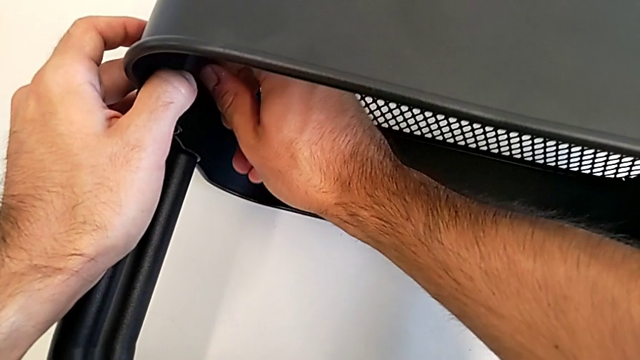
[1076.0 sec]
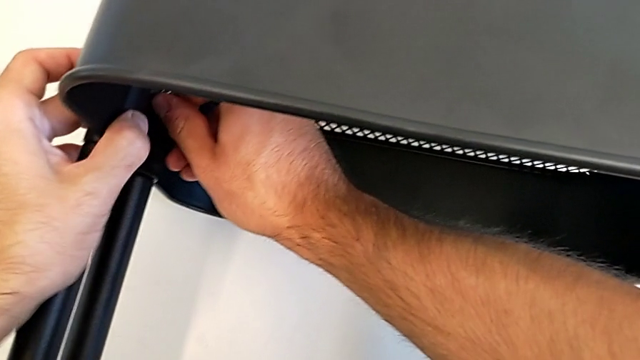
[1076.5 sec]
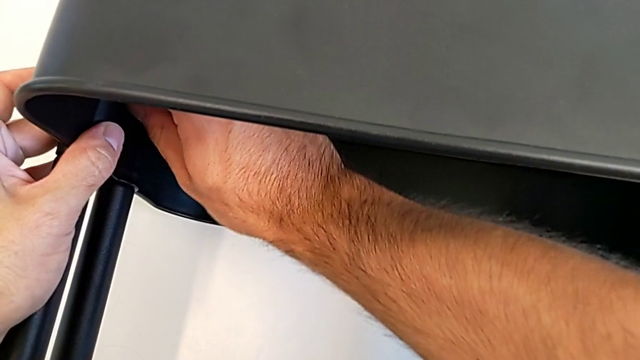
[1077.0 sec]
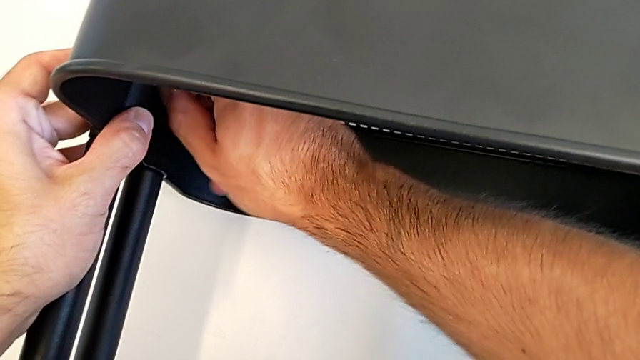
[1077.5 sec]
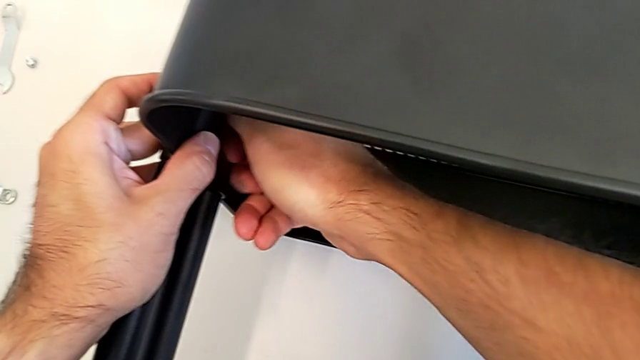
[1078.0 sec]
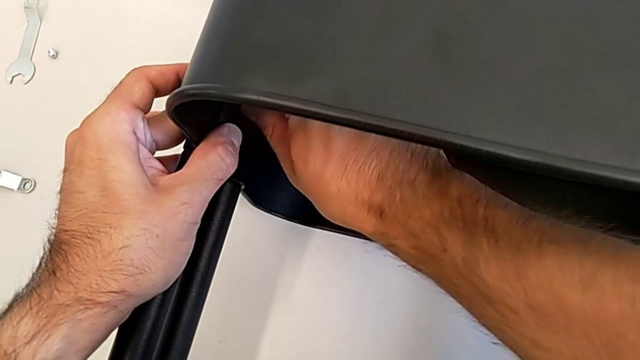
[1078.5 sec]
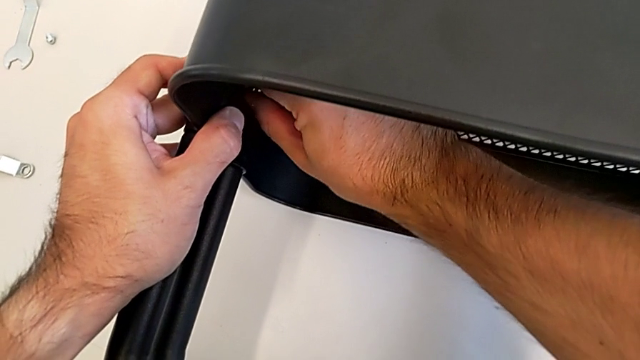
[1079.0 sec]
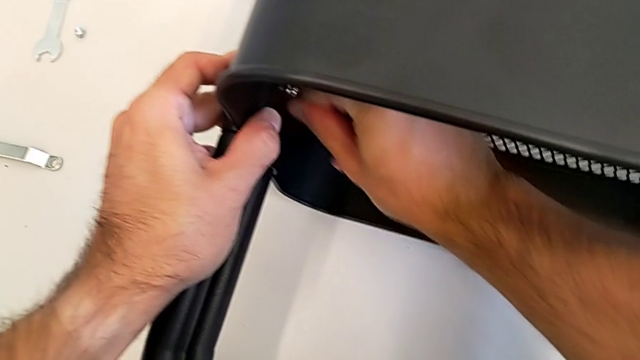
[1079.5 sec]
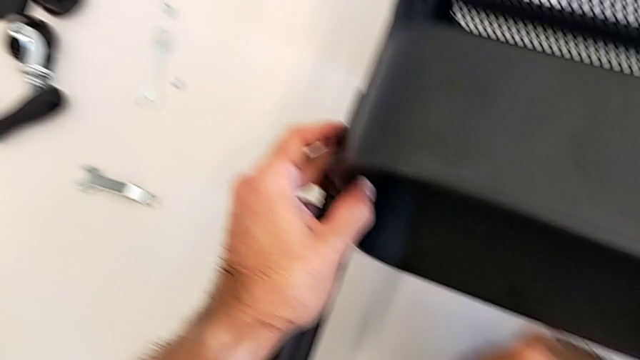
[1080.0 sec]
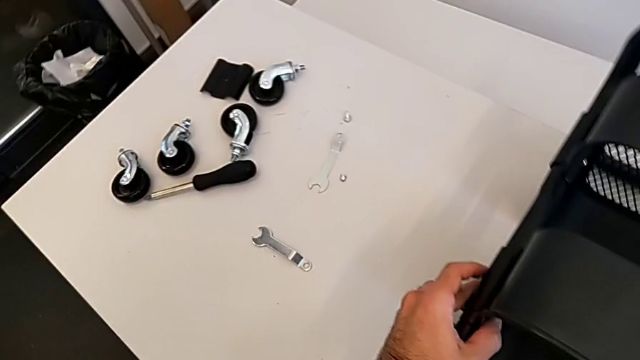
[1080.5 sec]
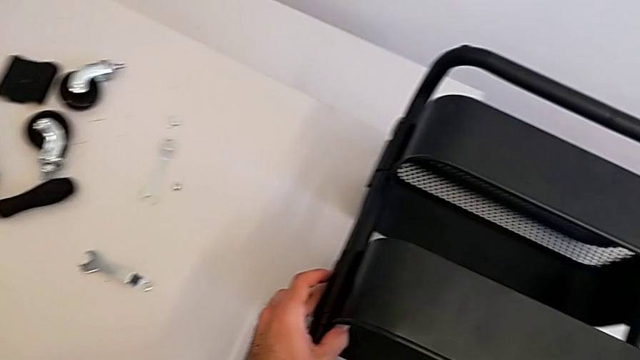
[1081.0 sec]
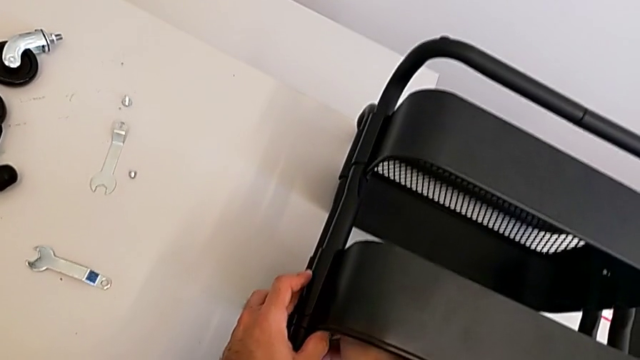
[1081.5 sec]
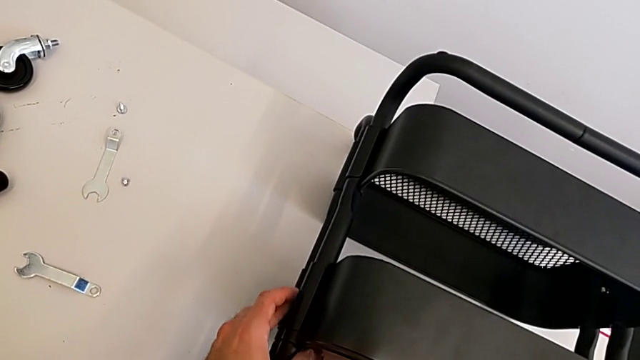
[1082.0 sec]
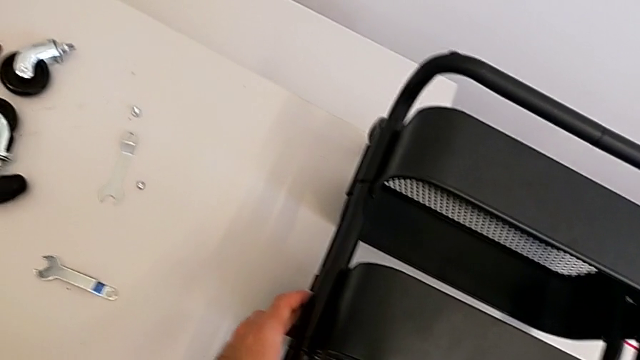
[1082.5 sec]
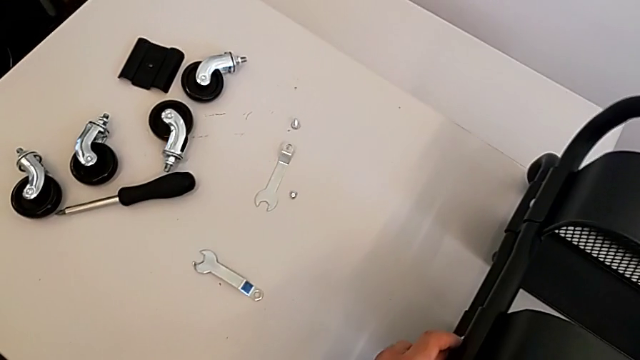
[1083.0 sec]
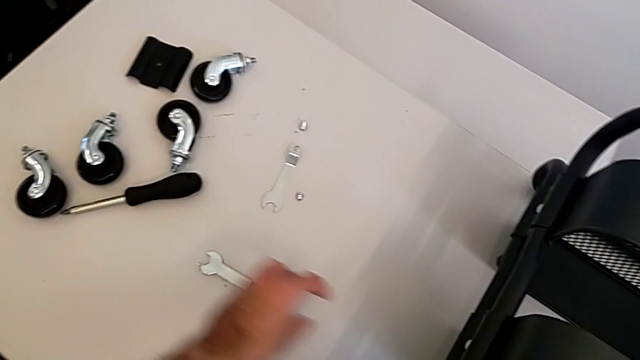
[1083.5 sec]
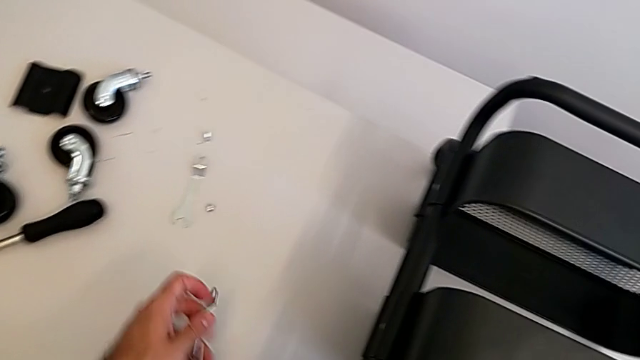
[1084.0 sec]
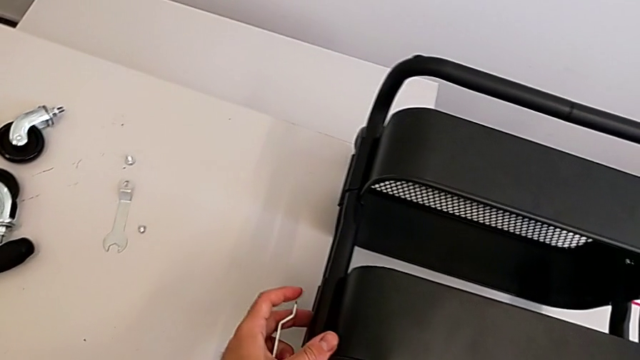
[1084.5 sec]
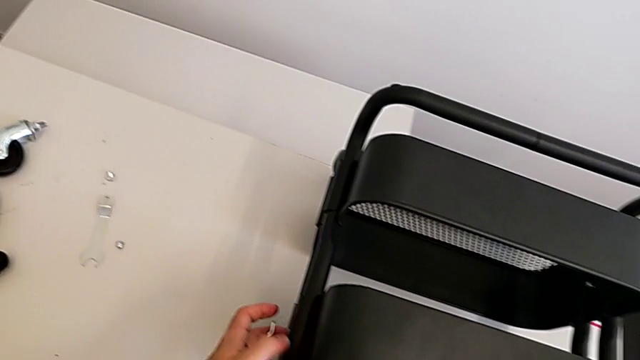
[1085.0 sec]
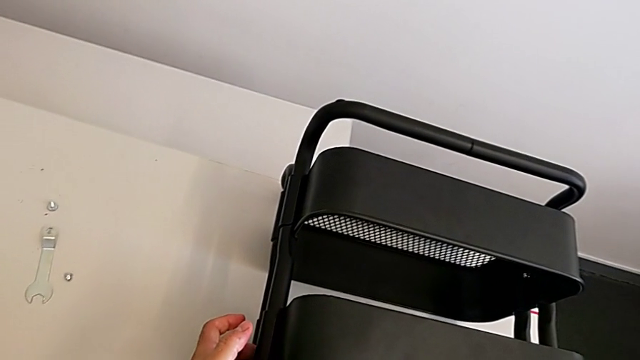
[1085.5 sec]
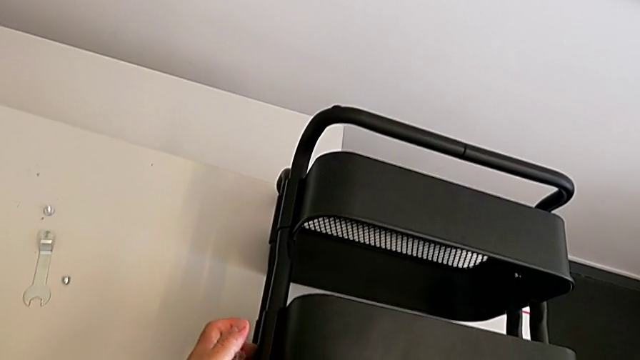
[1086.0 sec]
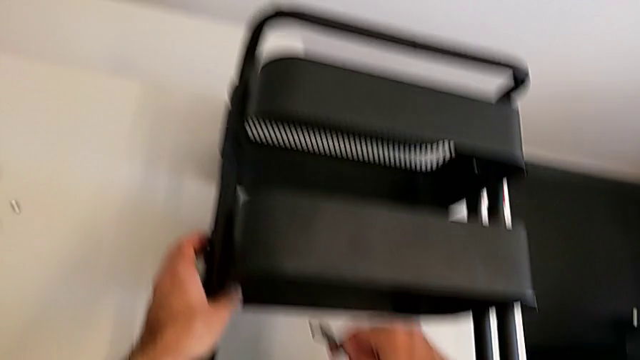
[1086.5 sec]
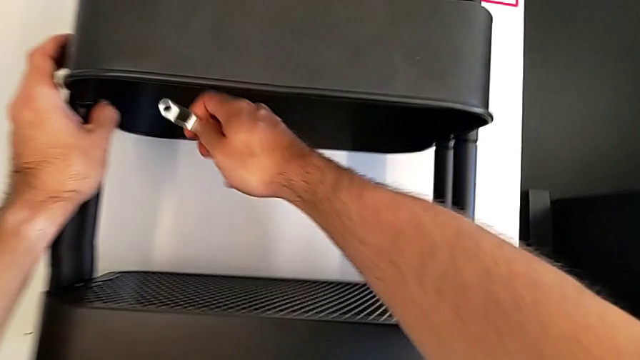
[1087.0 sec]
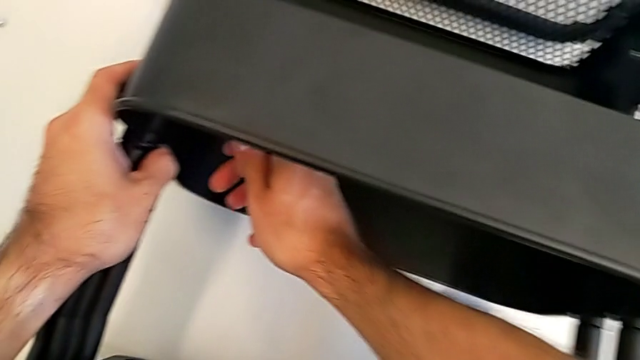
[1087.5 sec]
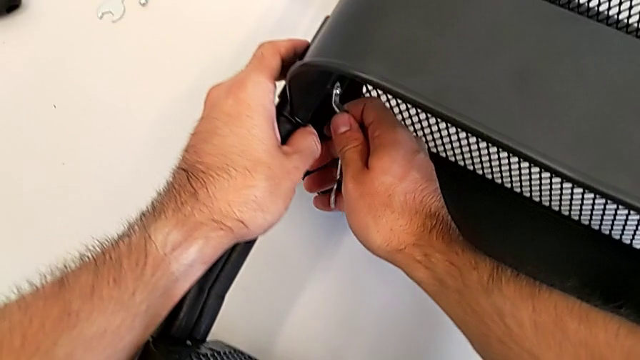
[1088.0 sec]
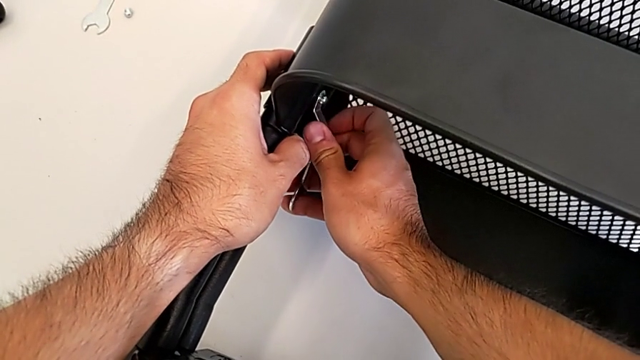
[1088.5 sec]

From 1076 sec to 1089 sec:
The camera wearer is screwing the middle grid tray. They keep screwing the hexagon cap nut, grab the spanner wrench and insert it.

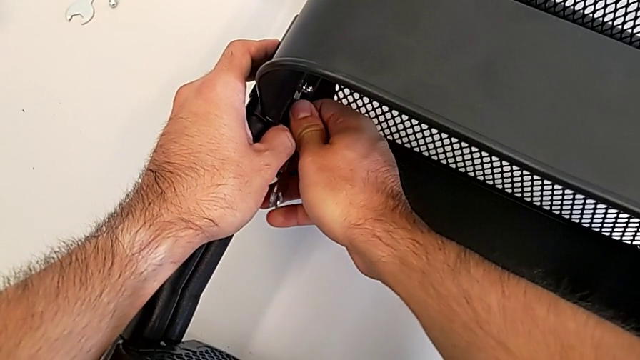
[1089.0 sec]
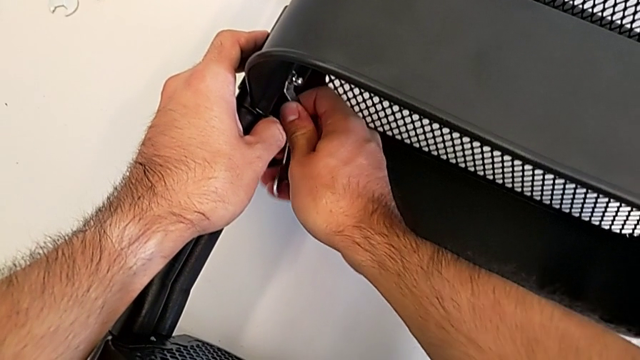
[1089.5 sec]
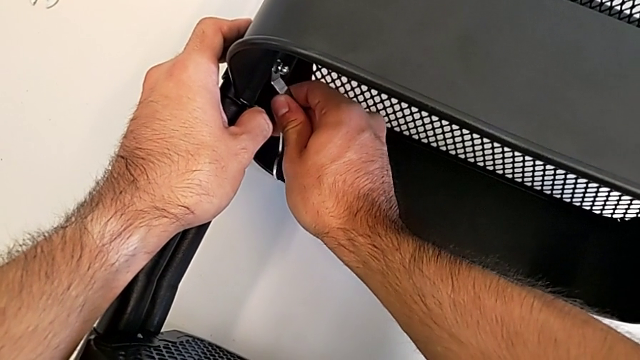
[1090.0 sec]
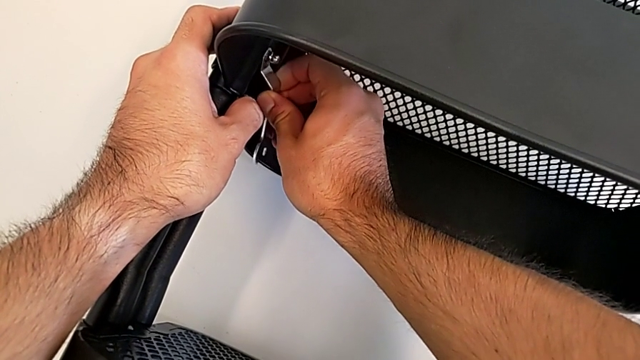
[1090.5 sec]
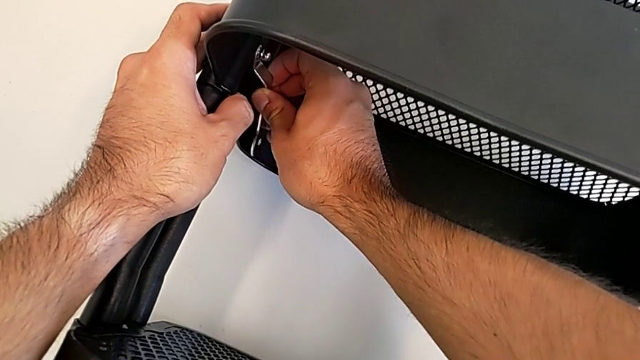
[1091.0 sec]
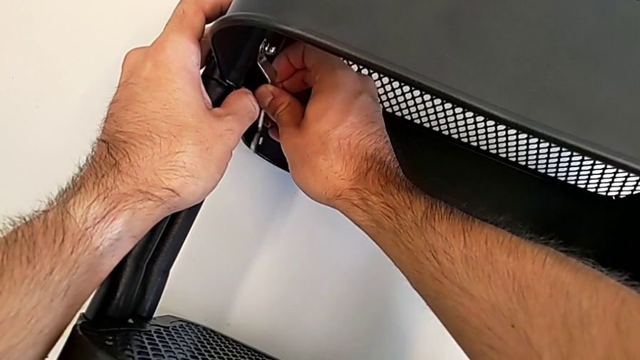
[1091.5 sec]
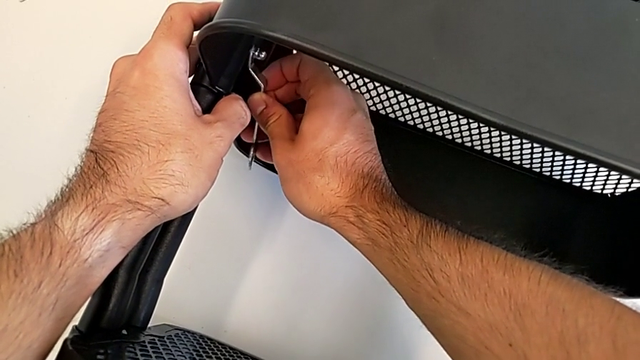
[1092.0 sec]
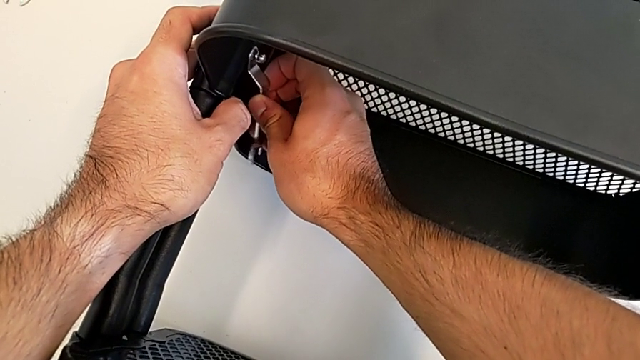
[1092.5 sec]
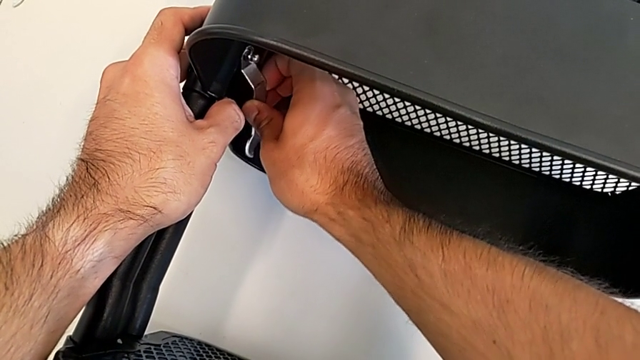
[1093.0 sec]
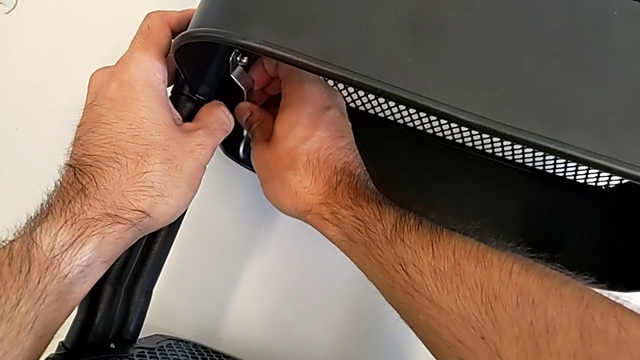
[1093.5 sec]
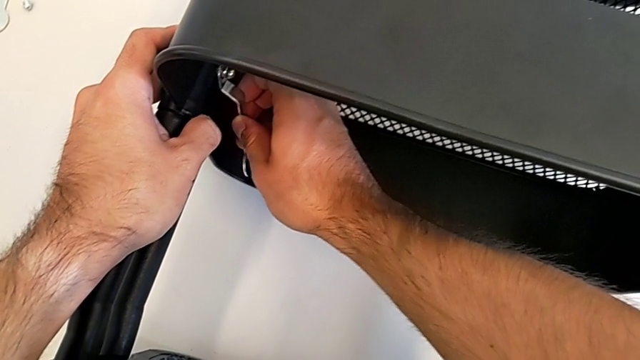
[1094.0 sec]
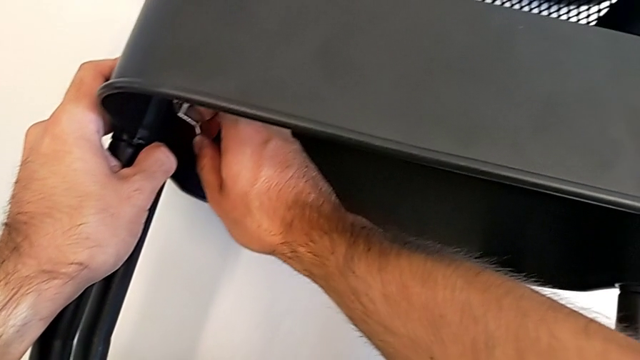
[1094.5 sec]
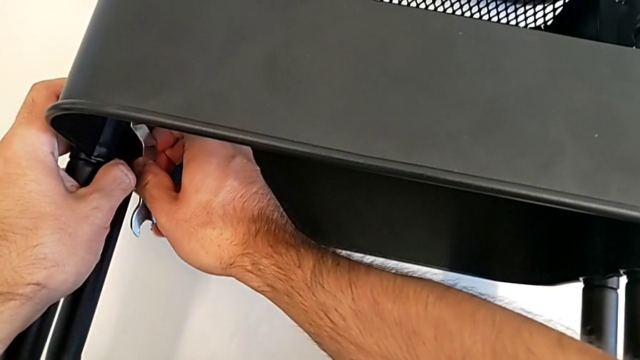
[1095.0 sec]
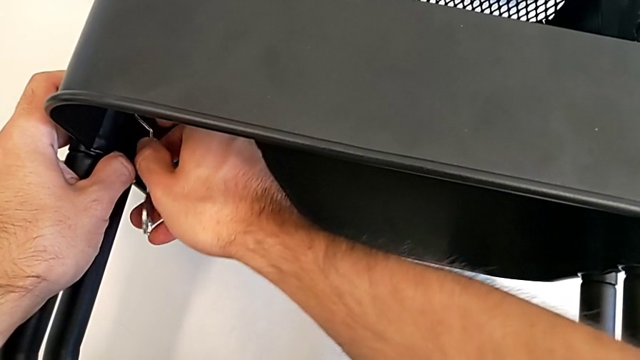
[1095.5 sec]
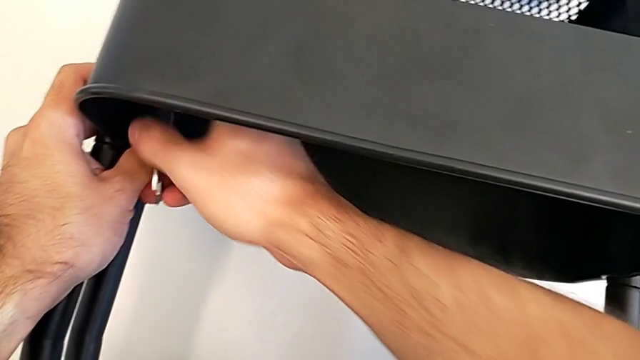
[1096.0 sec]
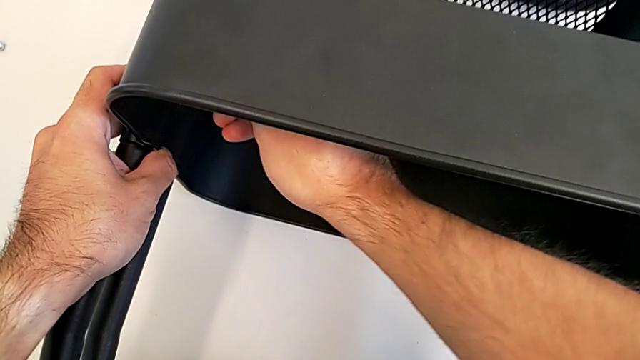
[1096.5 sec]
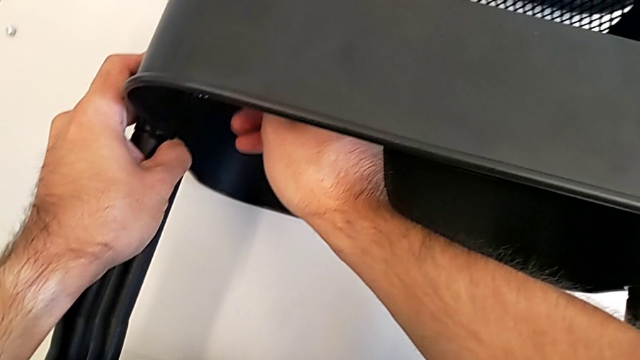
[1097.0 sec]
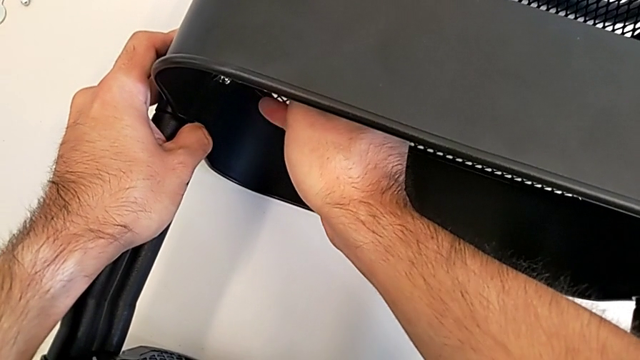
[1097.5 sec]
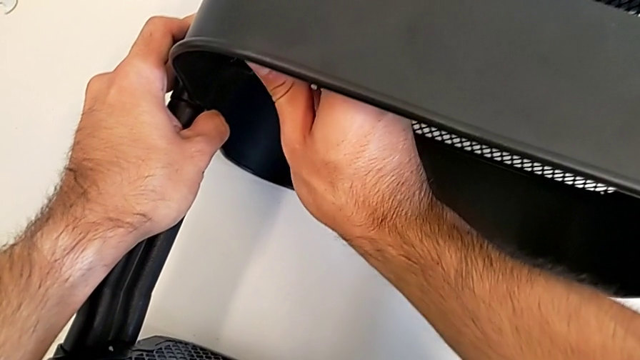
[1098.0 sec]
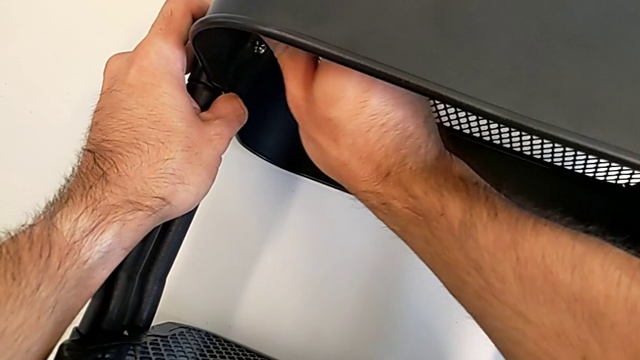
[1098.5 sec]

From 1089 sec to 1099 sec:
The camera wearer is screwing the middle grid tray. They begin to screw the hexagon cap nut.
